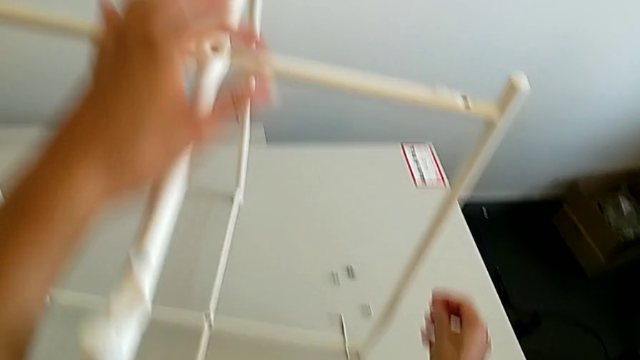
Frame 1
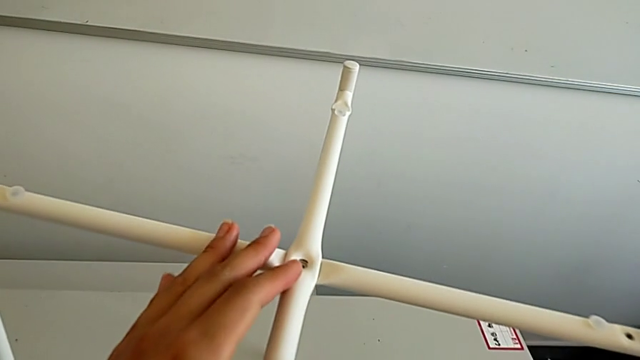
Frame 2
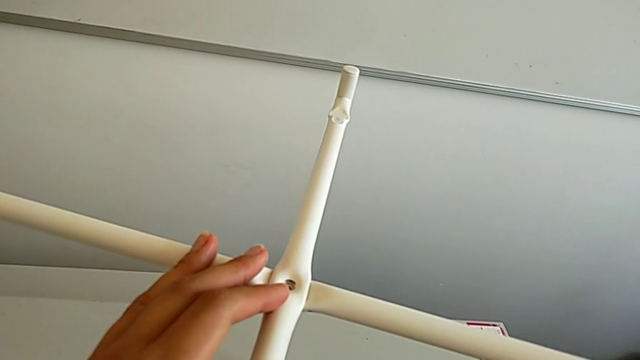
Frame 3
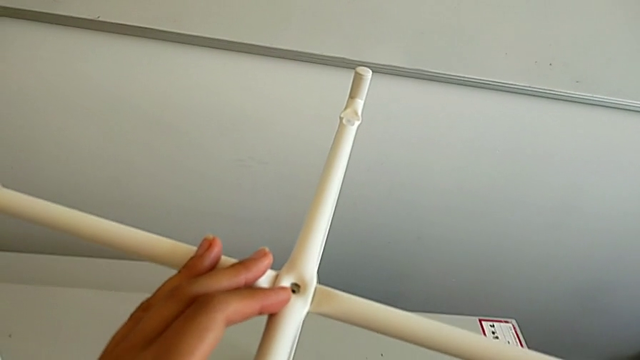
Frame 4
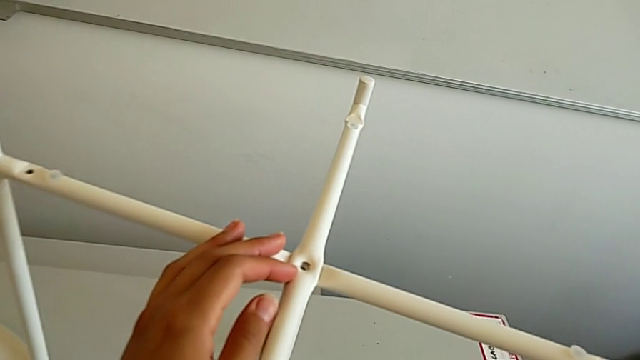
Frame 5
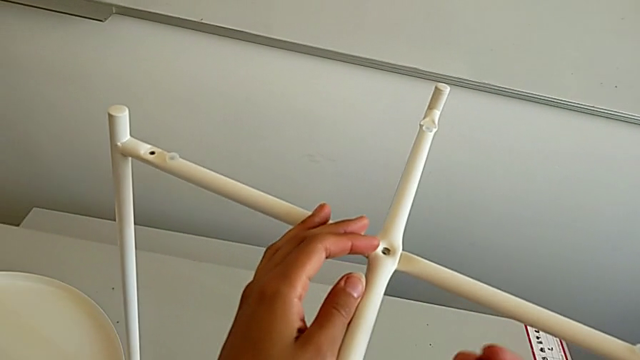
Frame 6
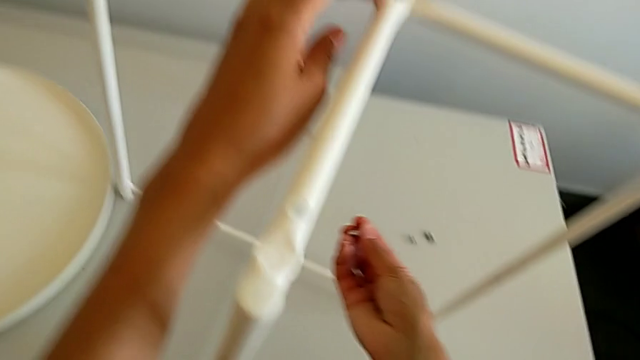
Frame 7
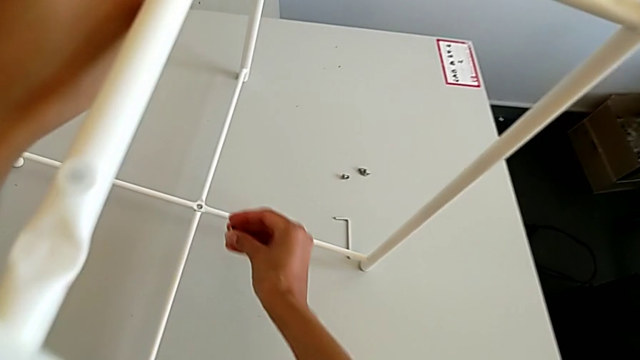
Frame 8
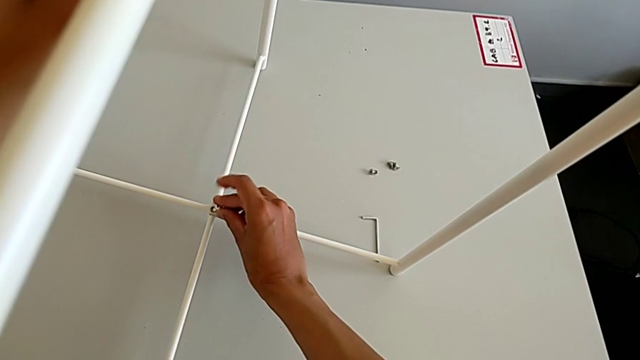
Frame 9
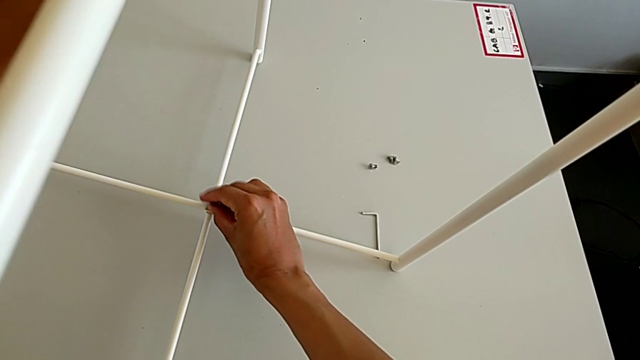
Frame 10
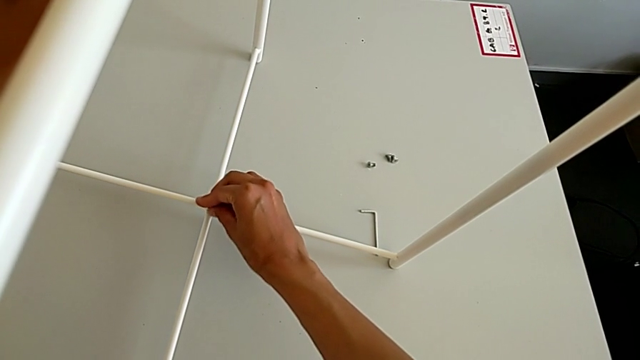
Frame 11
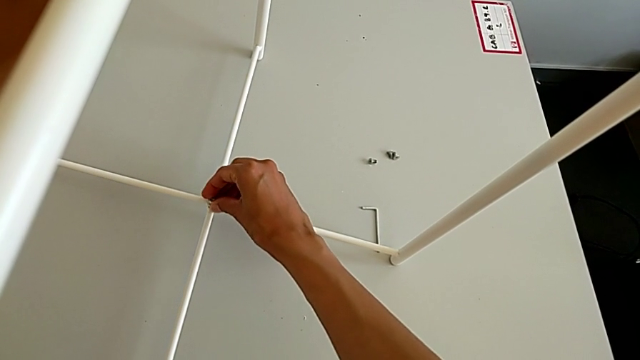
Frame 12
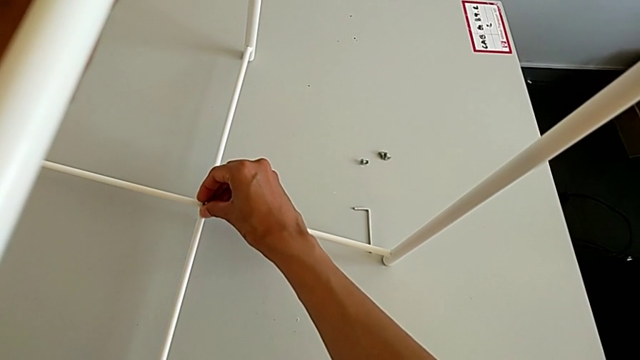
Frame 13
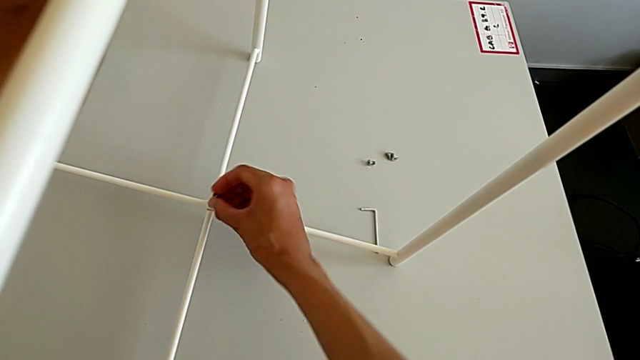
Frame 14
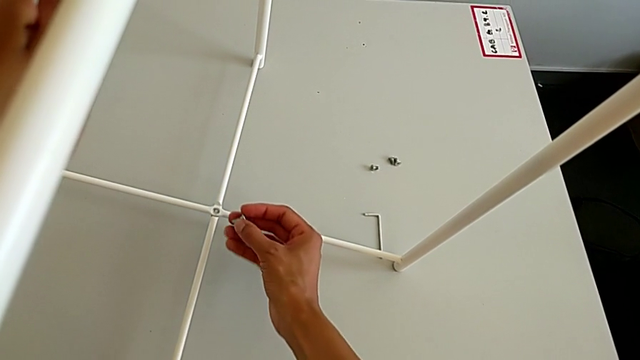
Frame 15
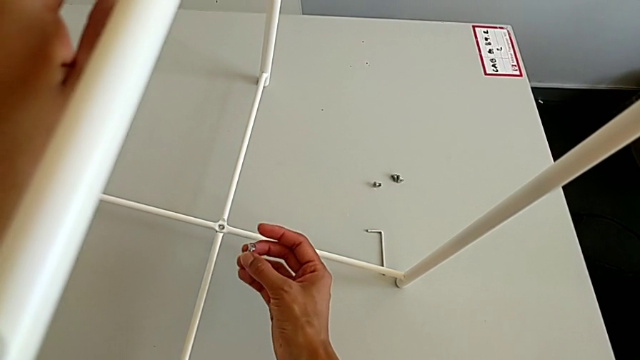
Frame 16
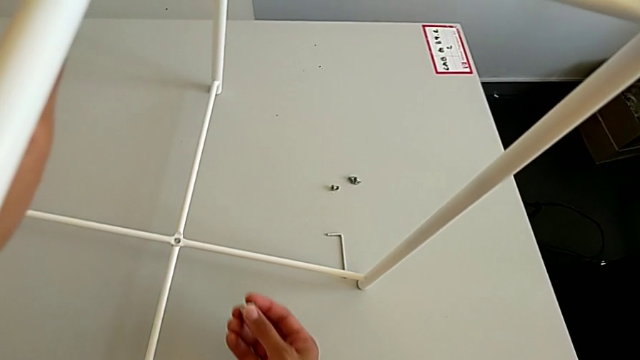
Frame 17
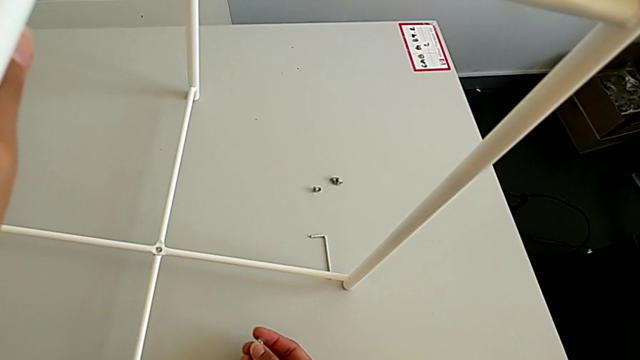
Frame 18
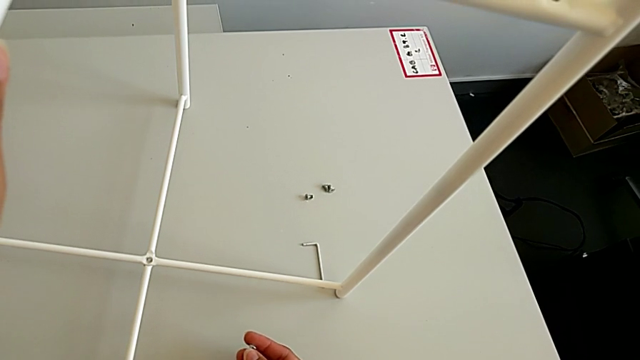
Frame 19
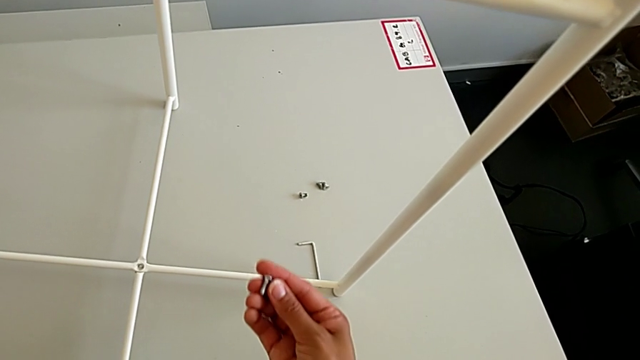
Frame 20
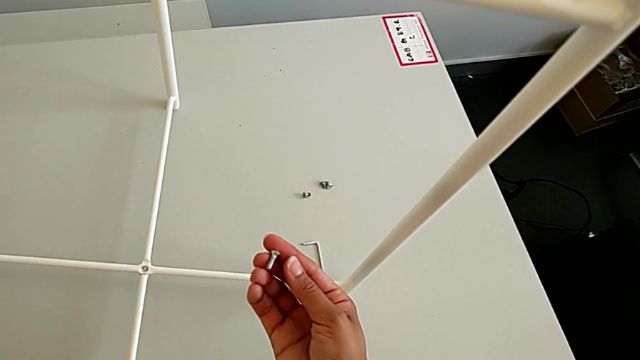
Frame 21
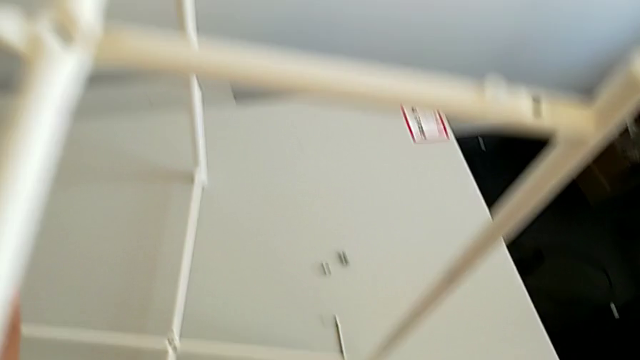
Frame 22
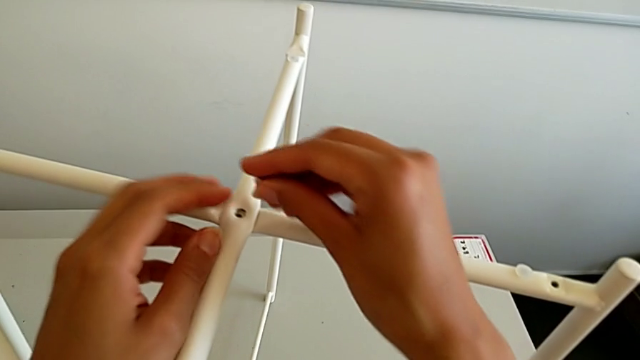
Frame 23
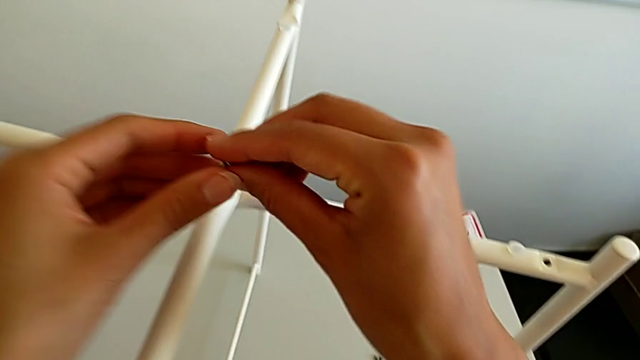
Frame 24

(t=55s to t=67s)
The camera wearer is assembling the top screw. They grab the hex socket head, wrongly insert it, withdraw it, inspect it and grab it.

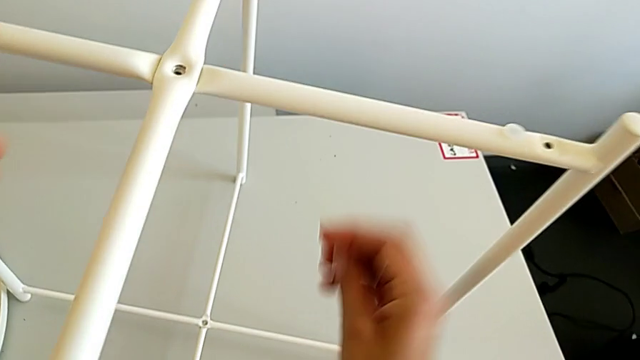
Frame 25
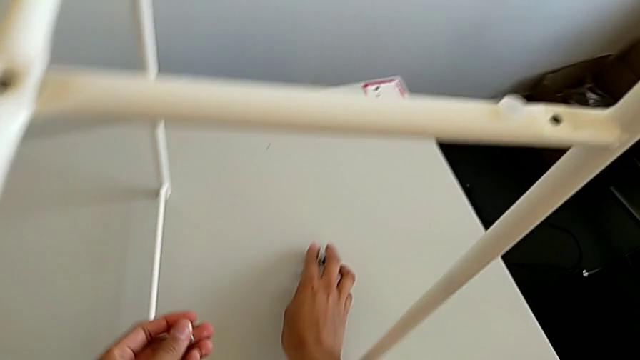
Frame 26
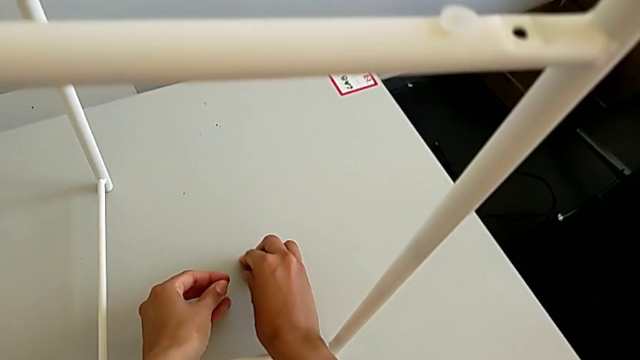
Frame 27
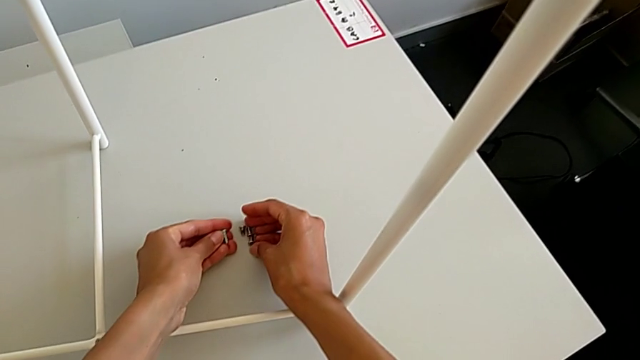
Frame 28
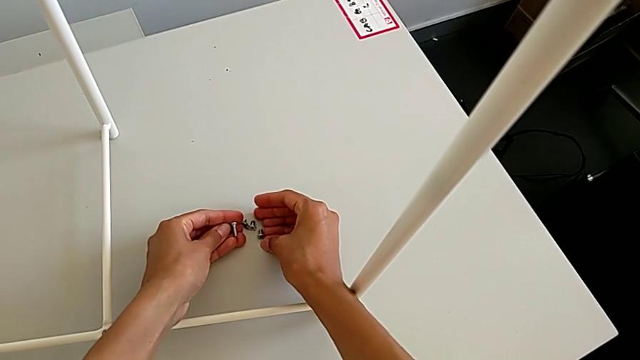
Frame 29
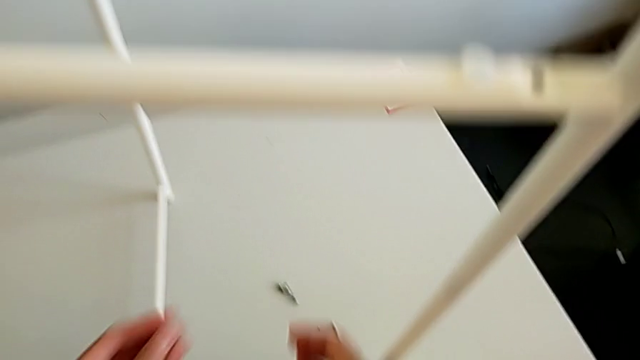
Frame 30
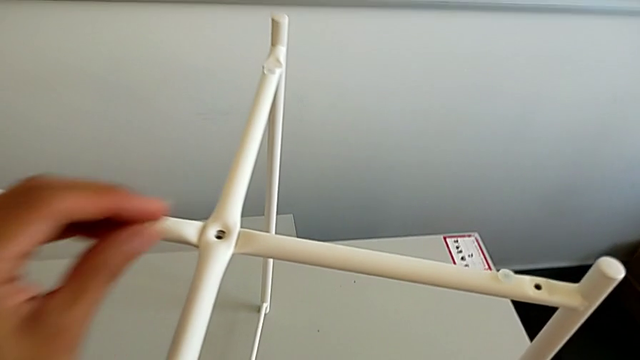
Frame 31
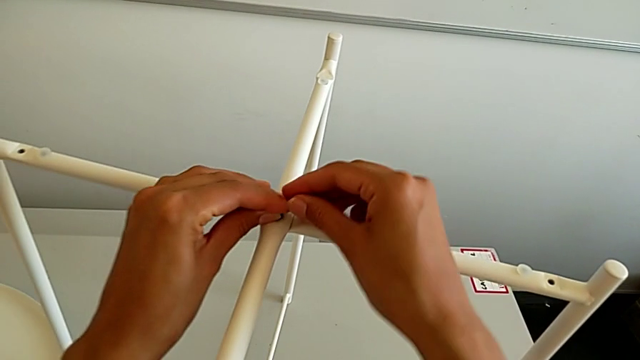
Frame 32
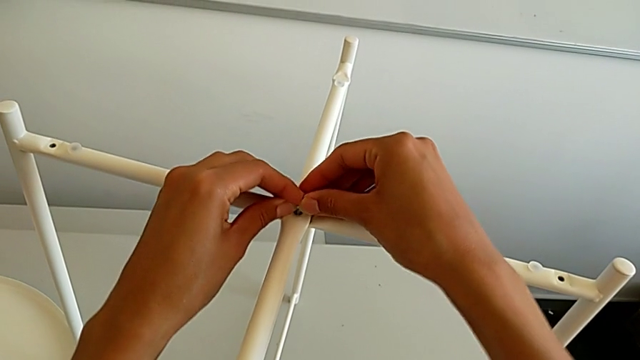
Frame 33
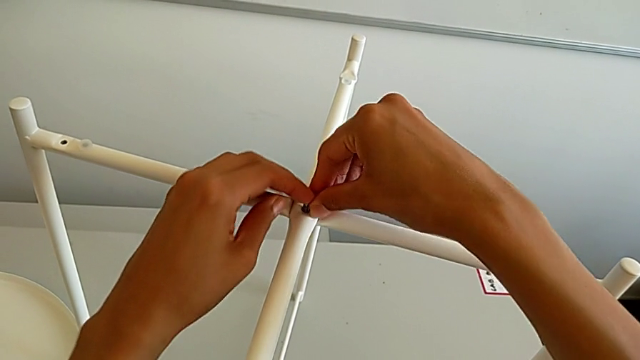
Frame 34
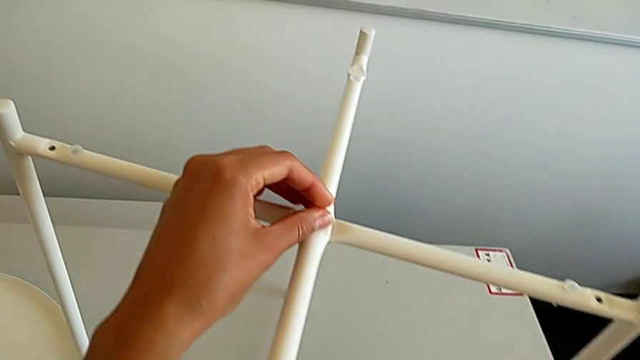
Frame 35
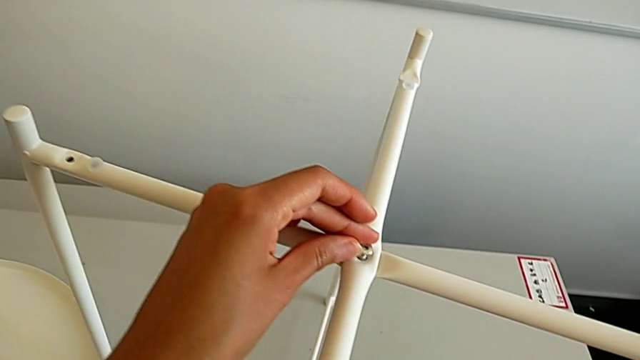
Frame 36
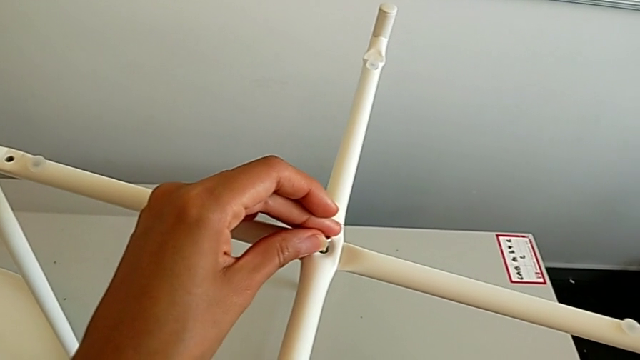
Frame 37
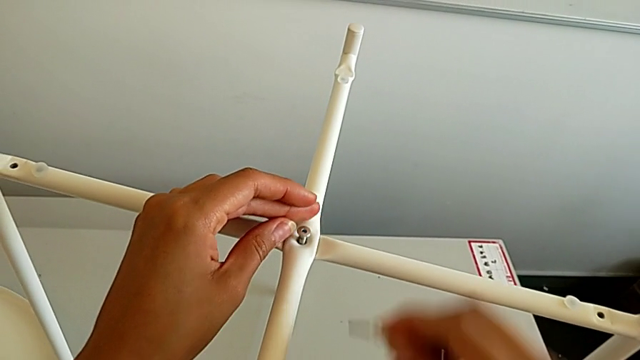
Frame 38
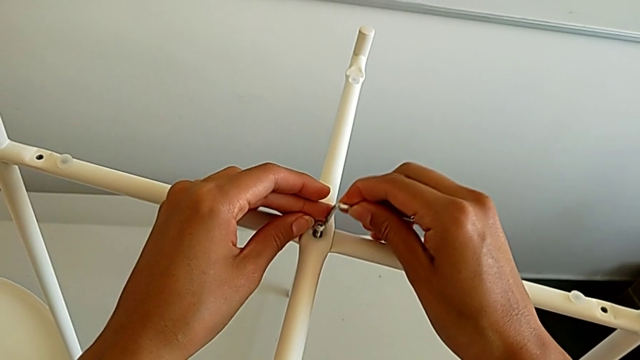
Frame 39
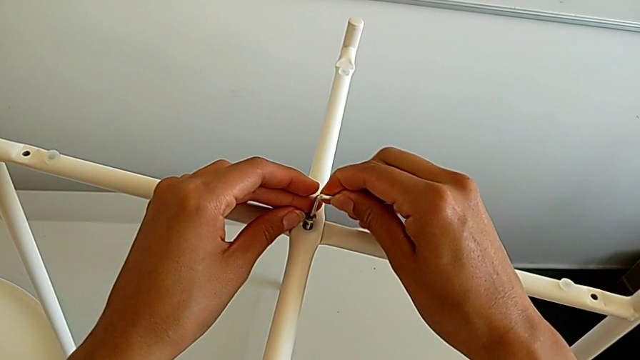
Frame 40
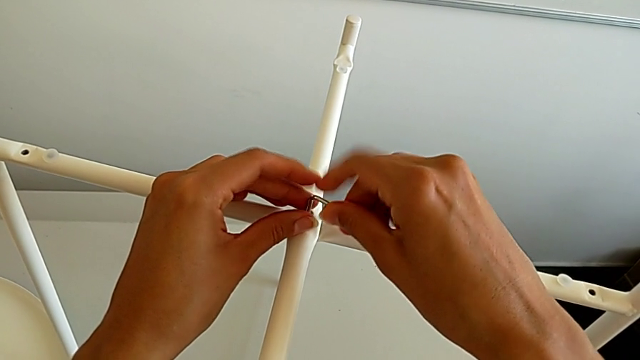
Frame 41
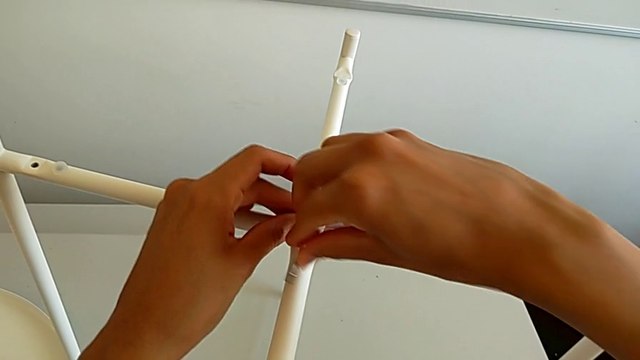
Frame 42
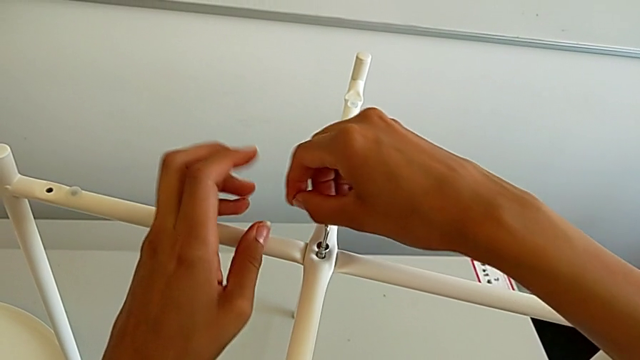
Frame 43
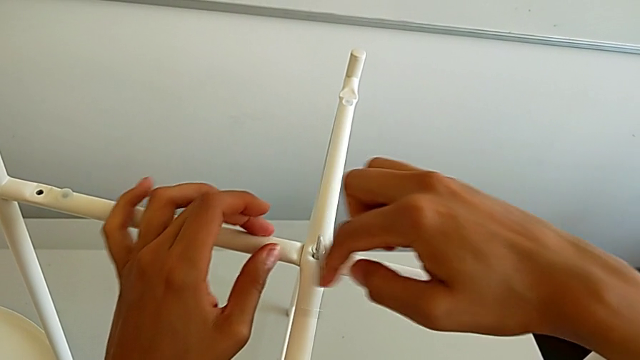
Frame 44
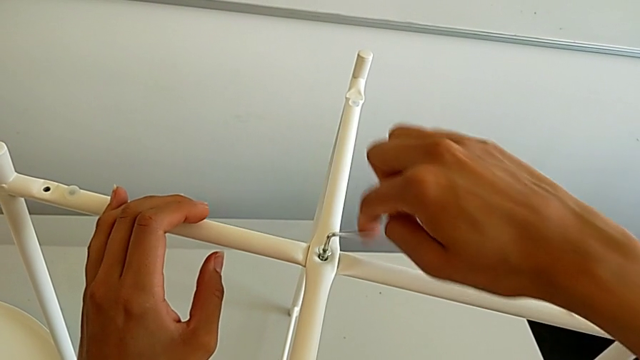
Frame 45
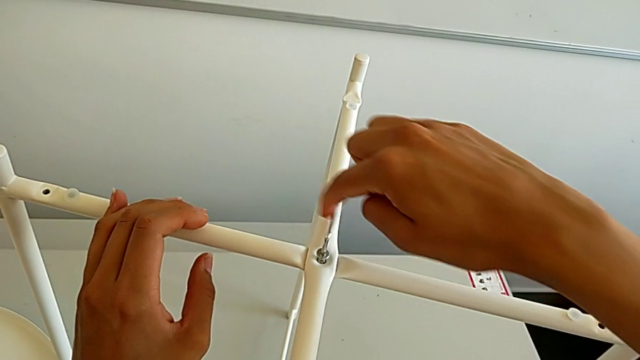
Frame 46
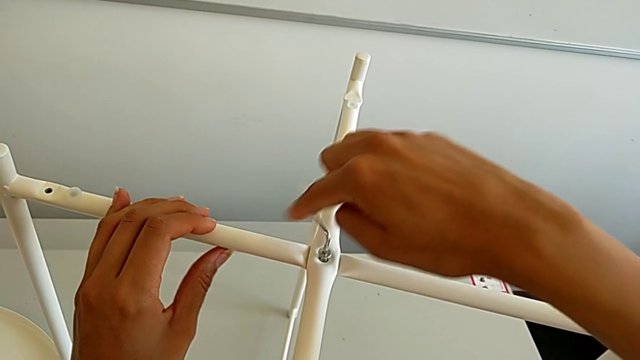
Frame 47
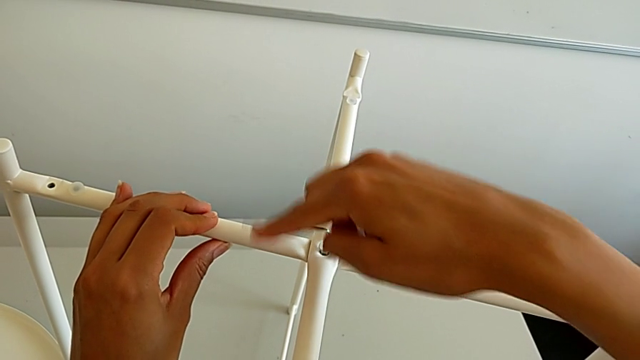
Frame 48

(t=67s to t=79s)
The camera wearer is assembling the top screw. They inspect the hex socket head, insert it, grab the Allen wrench, insert it and begin to screw the hex socket head.
